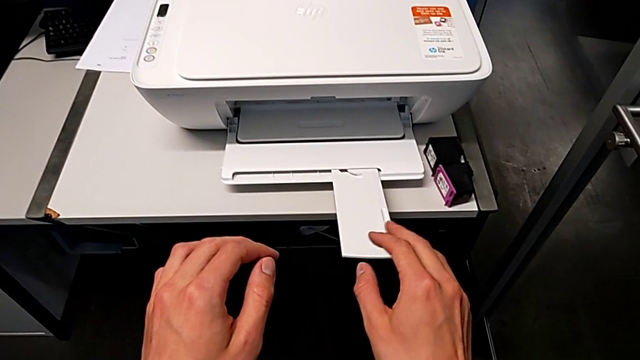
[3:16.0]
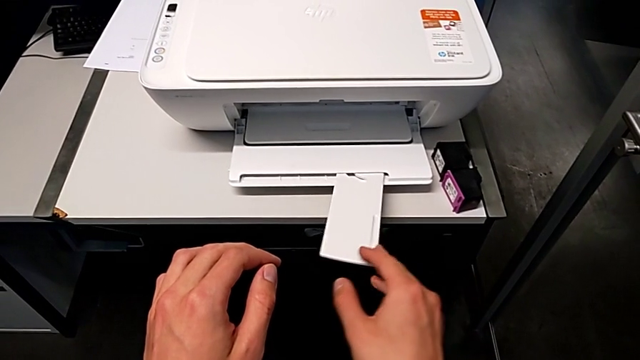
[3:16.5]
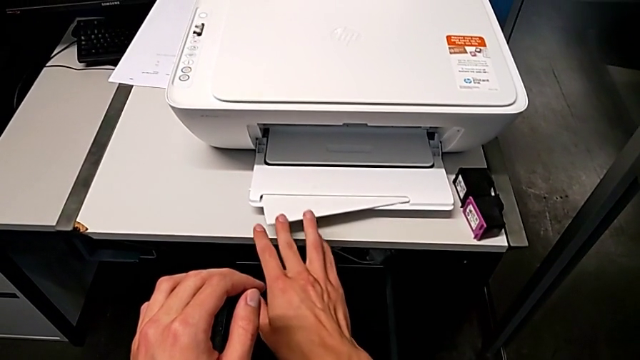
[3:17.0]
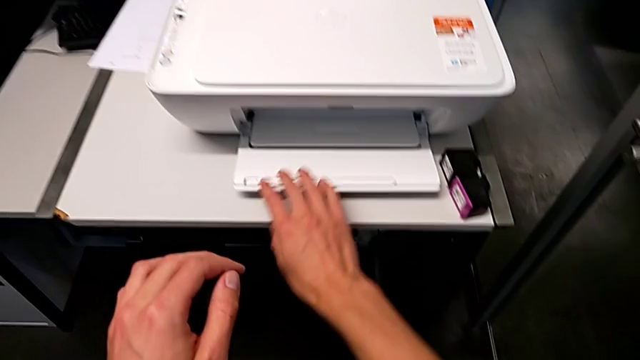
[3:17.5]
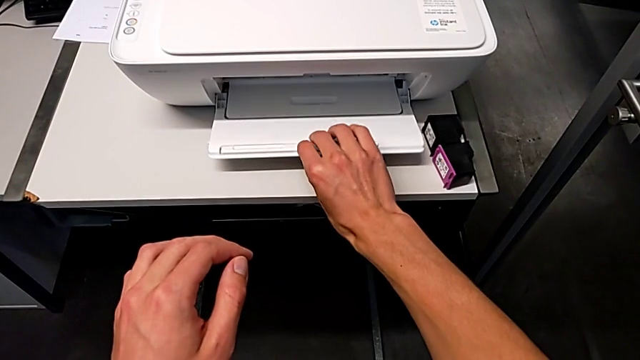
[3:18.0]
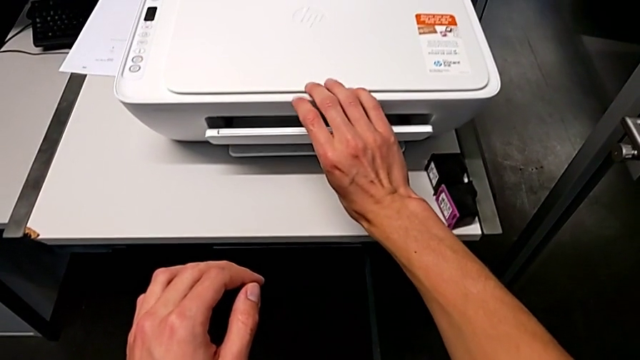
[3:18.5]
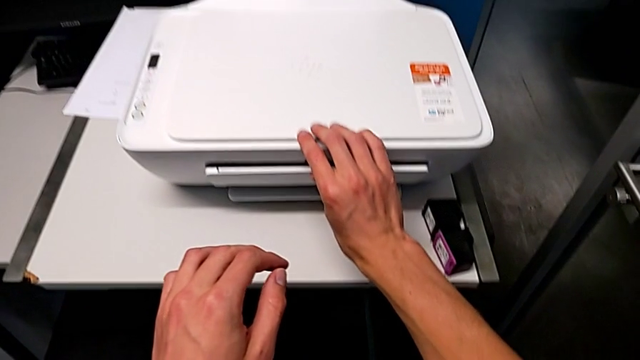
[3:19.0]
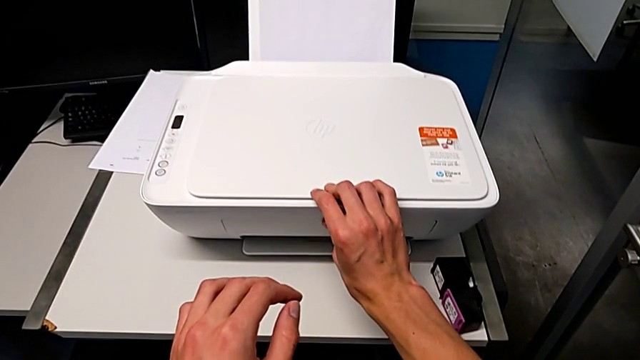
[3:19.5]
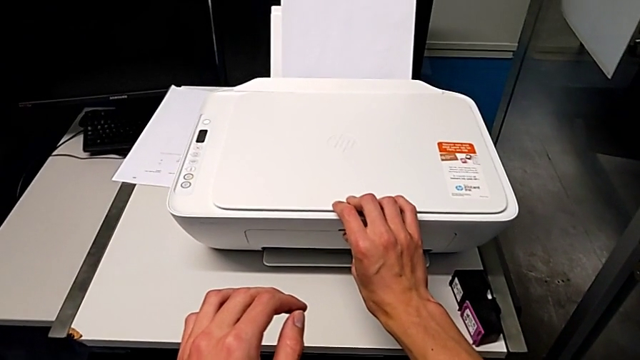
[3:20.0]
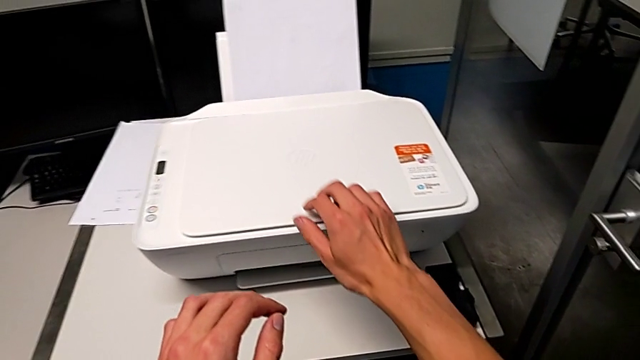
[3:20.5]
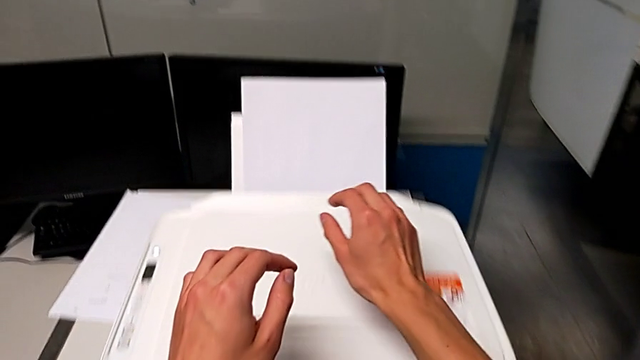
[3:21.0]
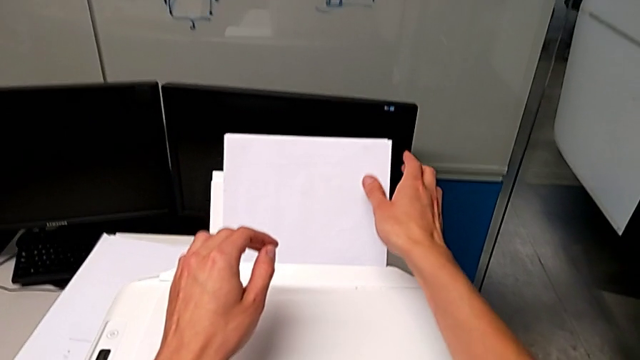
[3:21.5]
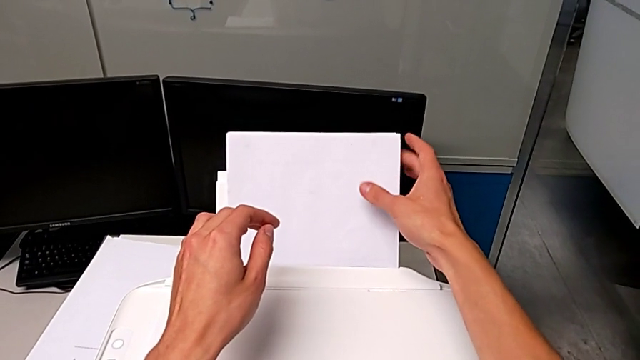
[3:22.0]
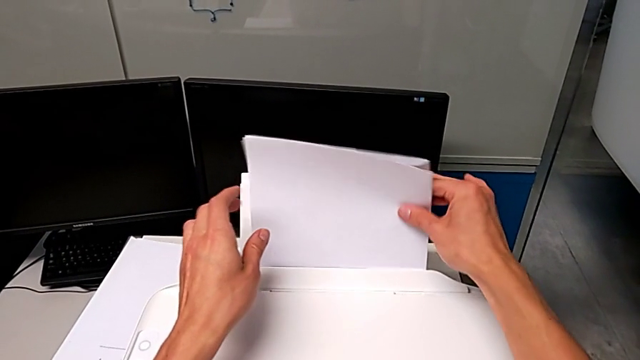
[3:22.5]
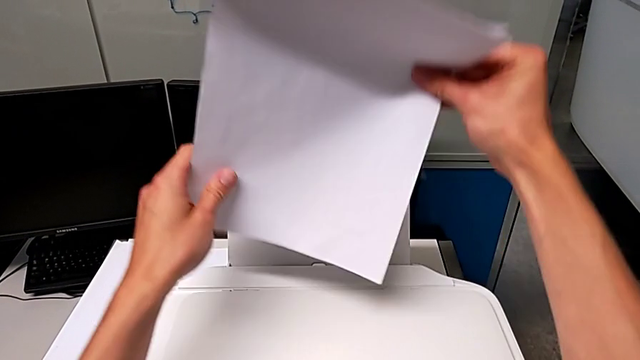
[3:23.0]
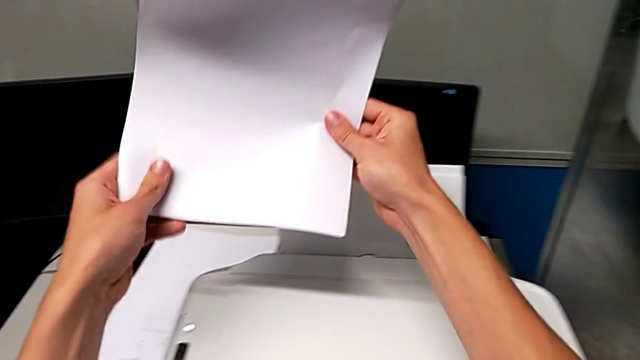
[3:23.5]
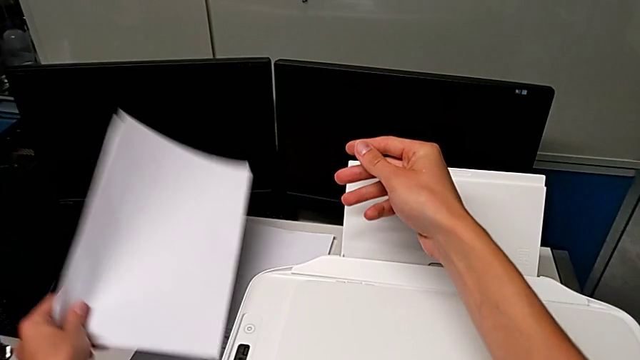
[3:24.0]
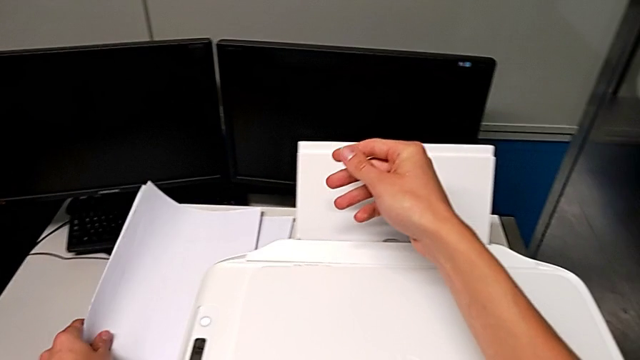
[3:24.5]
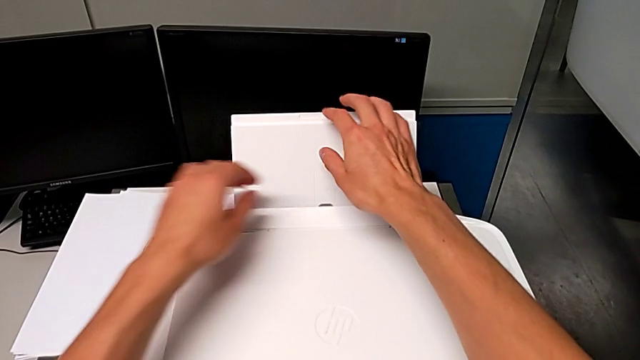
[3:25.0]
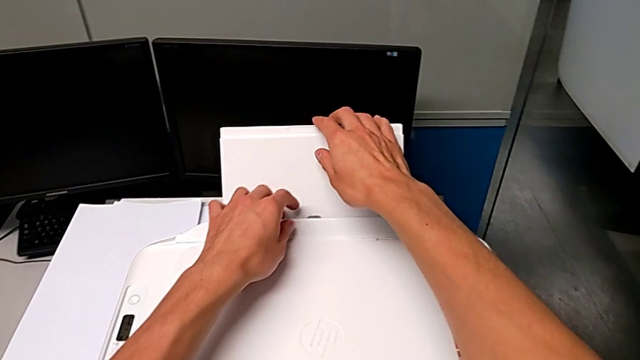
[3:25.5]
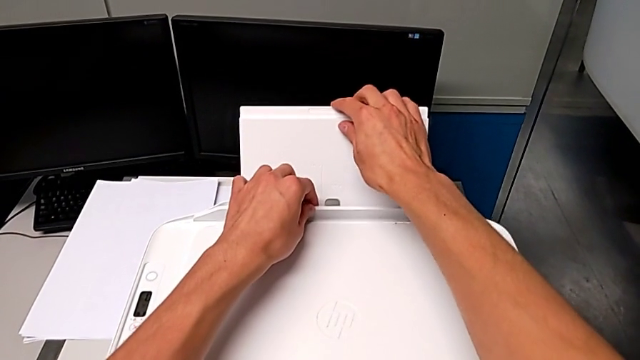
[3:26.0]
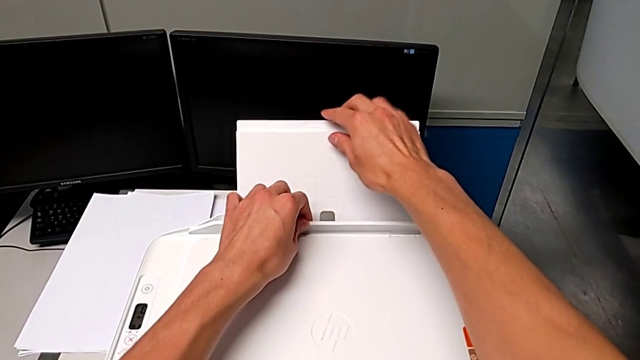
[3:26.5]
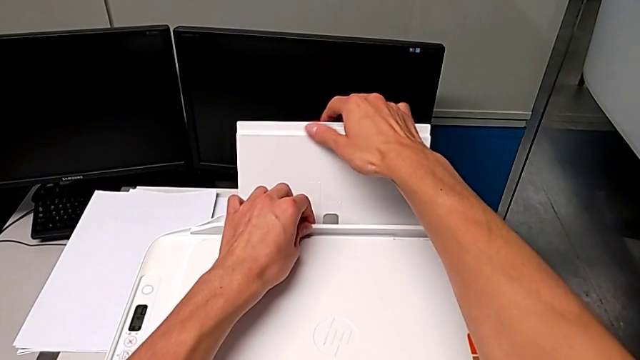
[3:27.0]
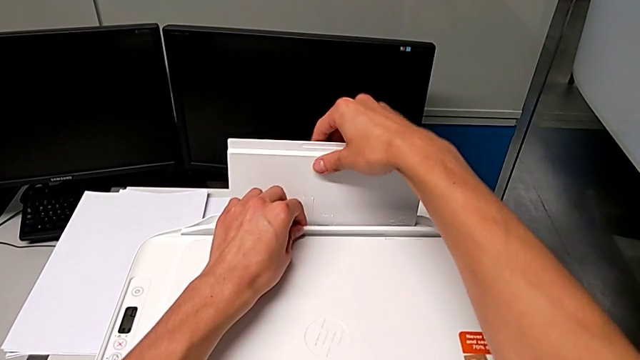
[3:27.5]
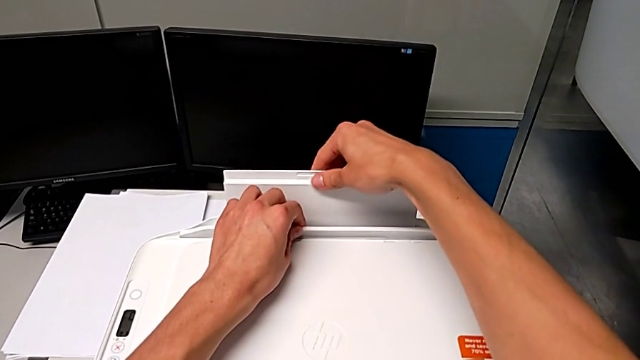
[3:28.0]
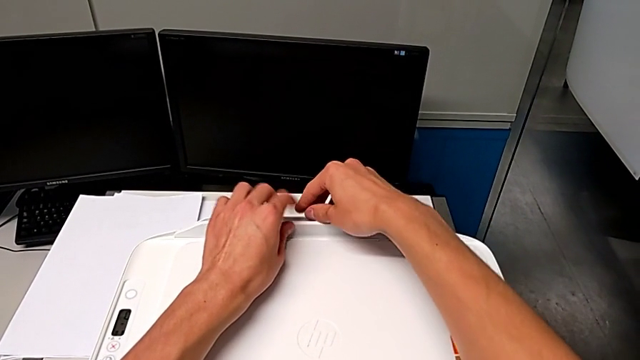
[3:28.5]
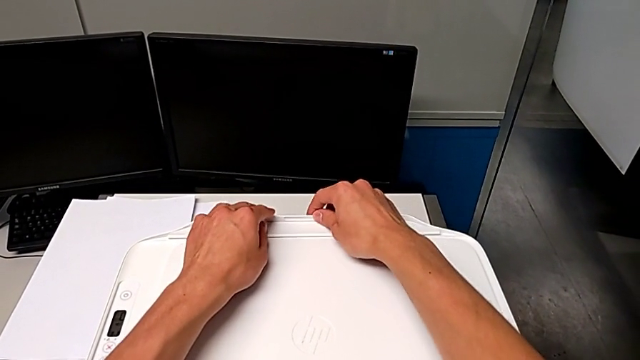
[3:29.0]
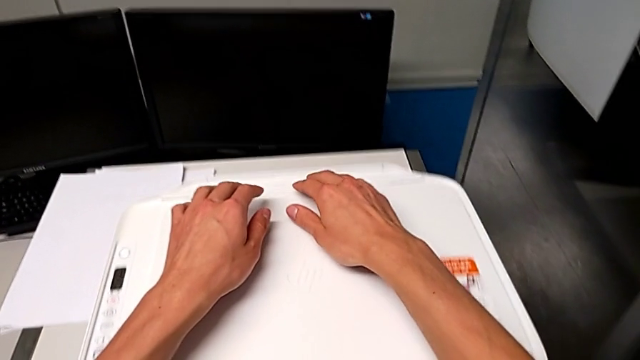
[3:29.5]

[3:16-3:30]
The camera wearer closes the printer trays. They close the bottom extending tray, close the bottom paper tray, grab the paper stack and close the top paper tray.
